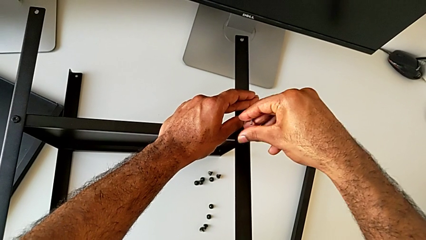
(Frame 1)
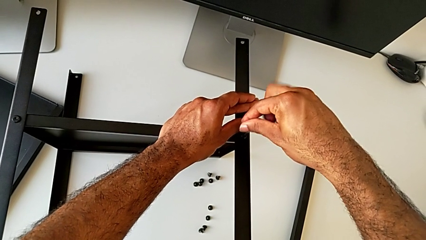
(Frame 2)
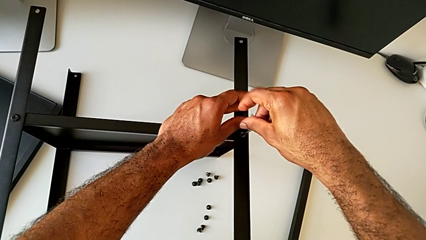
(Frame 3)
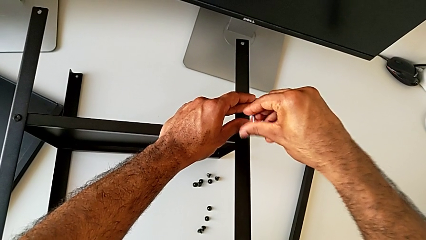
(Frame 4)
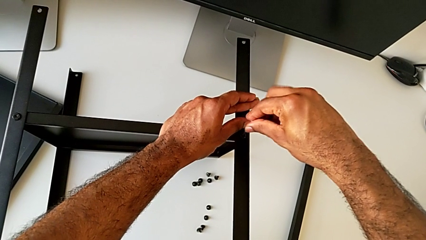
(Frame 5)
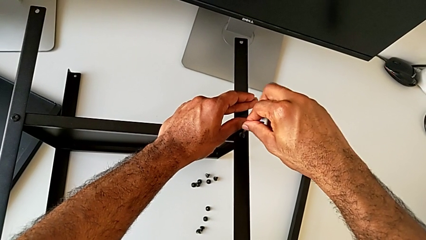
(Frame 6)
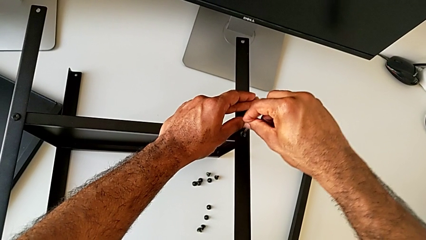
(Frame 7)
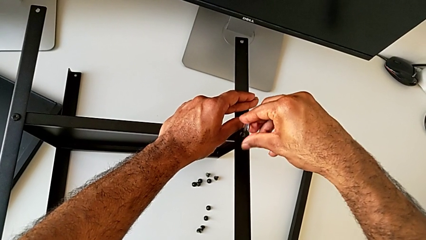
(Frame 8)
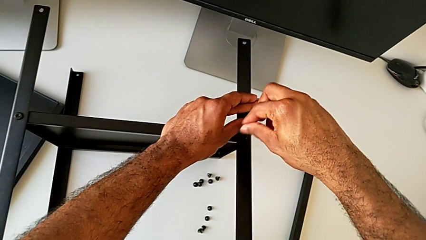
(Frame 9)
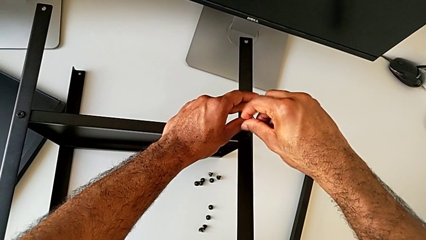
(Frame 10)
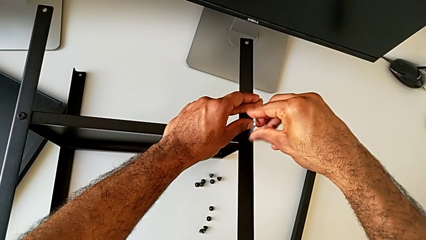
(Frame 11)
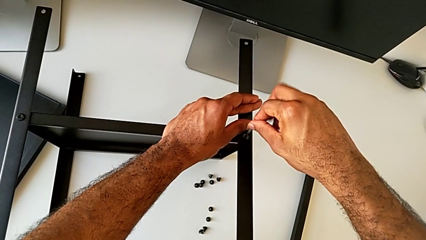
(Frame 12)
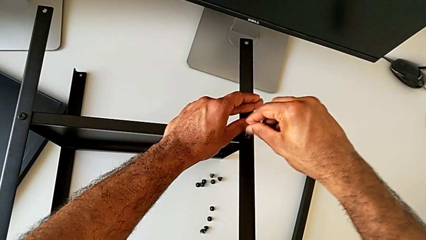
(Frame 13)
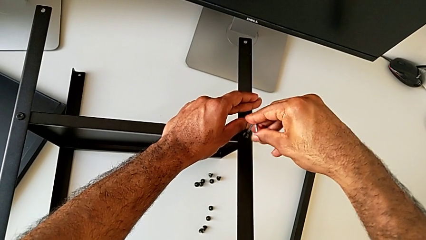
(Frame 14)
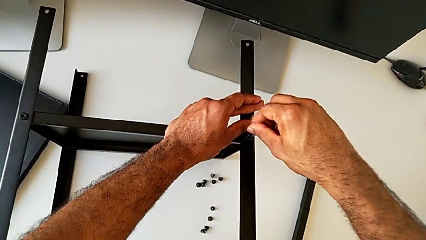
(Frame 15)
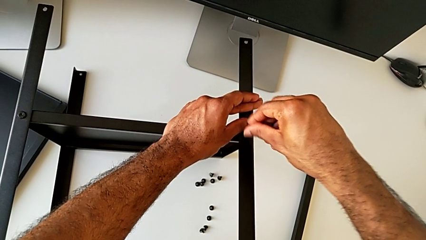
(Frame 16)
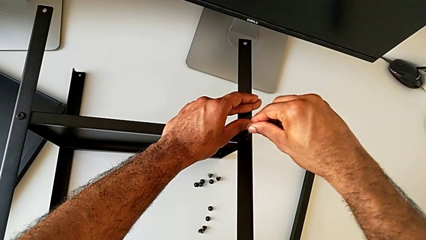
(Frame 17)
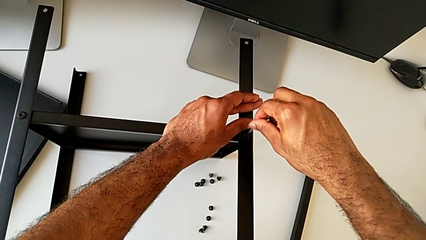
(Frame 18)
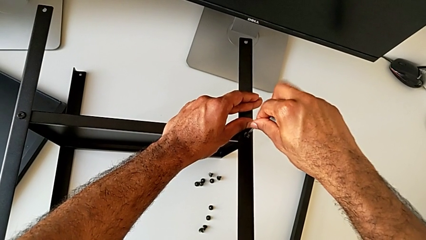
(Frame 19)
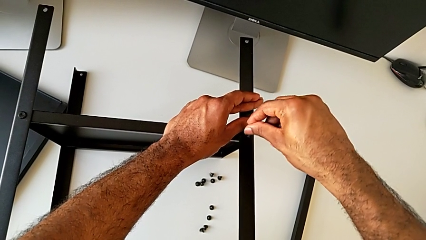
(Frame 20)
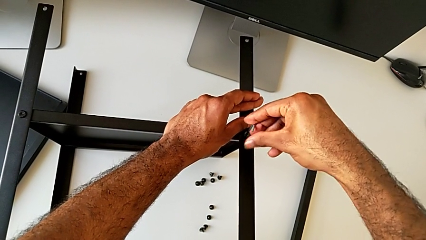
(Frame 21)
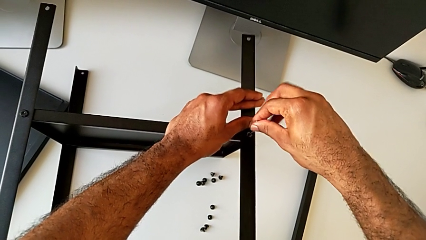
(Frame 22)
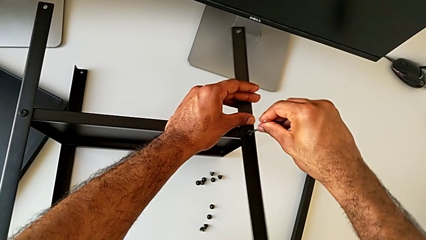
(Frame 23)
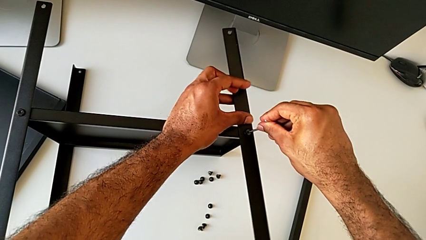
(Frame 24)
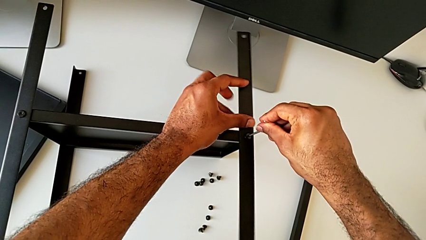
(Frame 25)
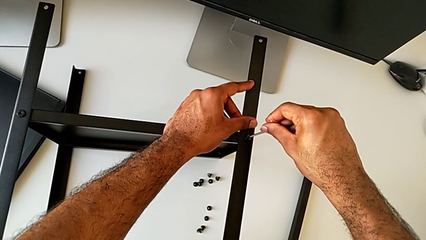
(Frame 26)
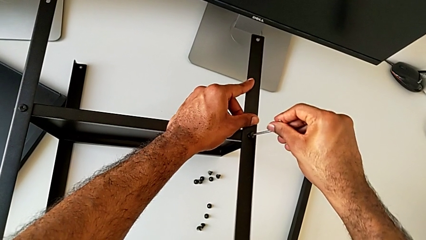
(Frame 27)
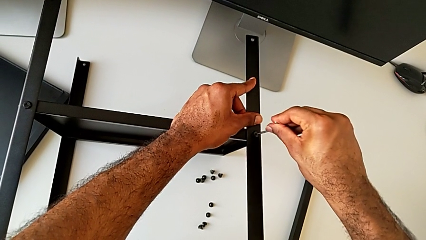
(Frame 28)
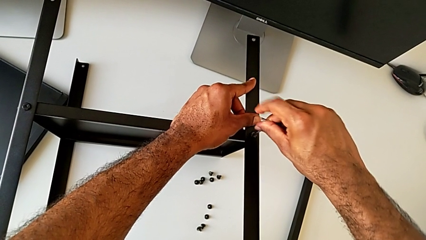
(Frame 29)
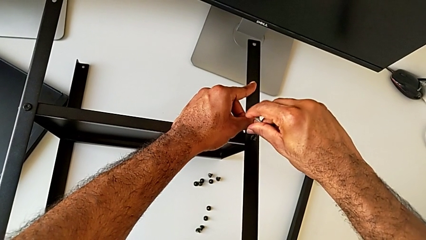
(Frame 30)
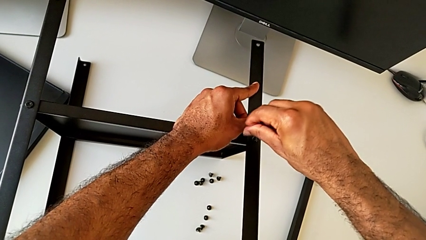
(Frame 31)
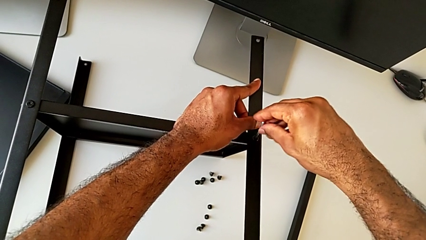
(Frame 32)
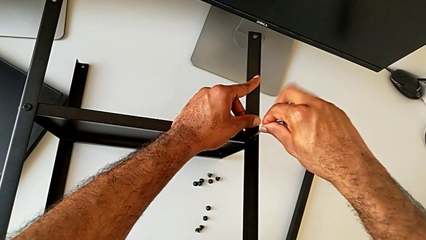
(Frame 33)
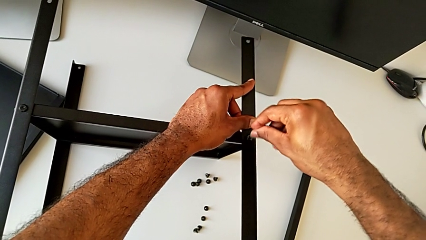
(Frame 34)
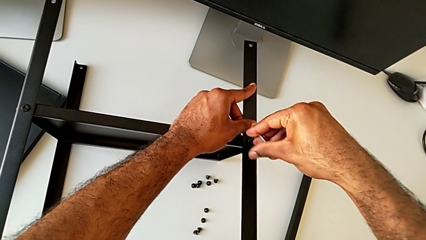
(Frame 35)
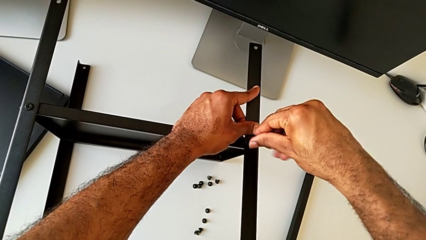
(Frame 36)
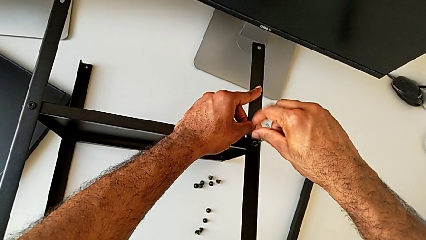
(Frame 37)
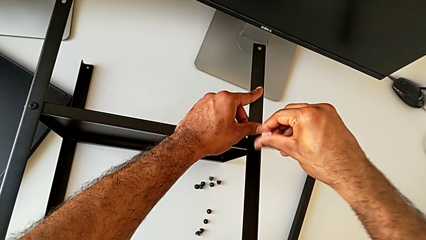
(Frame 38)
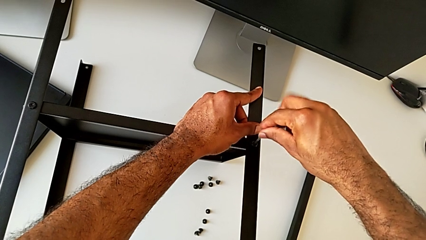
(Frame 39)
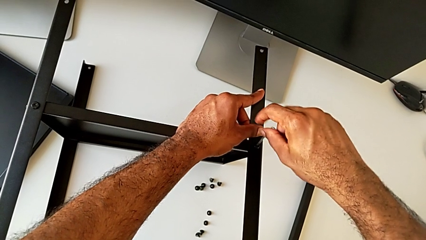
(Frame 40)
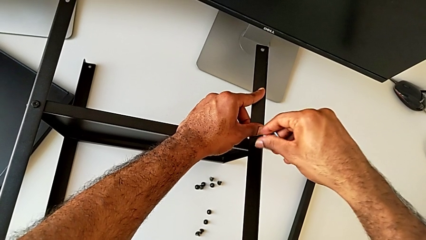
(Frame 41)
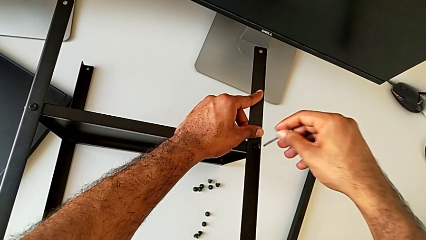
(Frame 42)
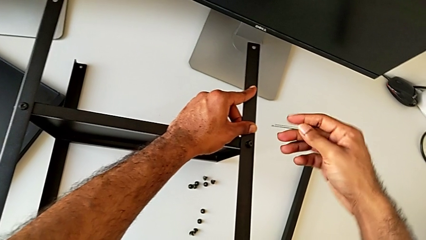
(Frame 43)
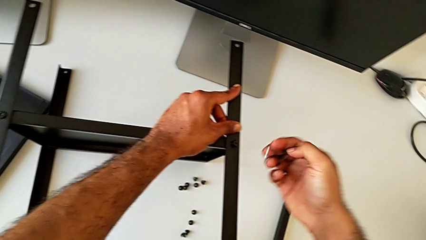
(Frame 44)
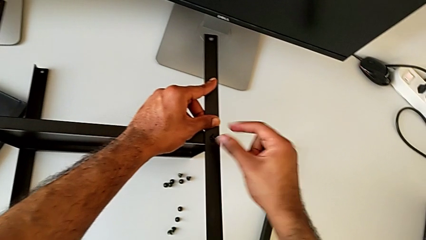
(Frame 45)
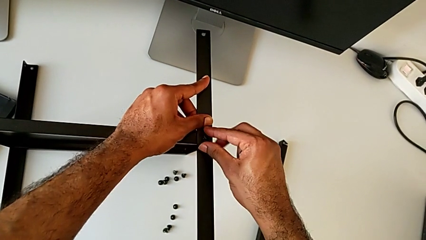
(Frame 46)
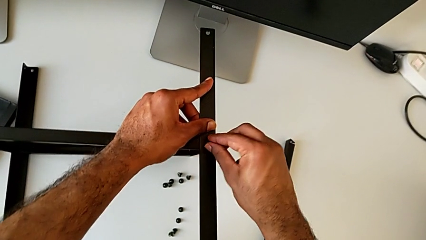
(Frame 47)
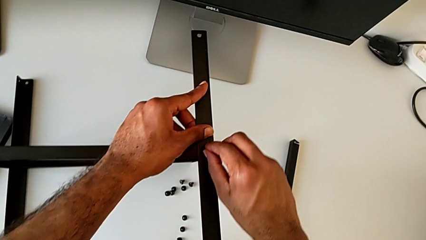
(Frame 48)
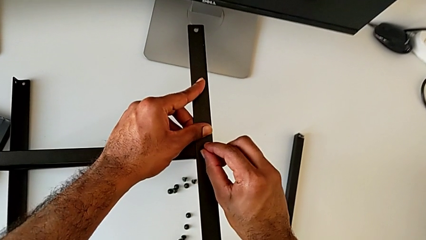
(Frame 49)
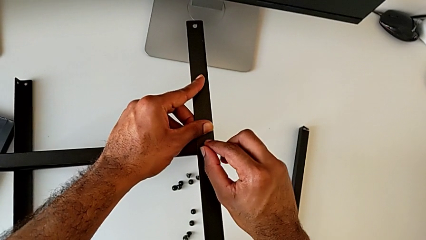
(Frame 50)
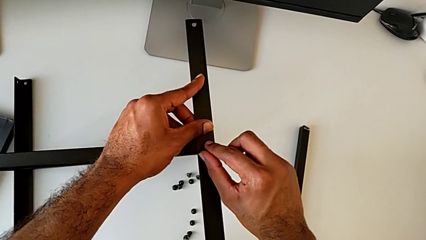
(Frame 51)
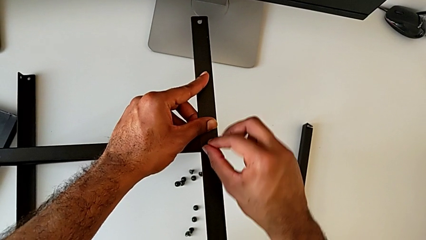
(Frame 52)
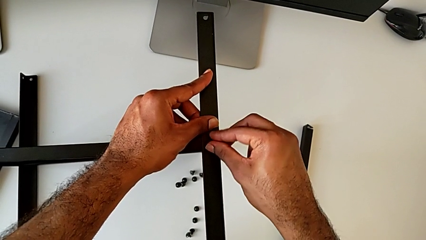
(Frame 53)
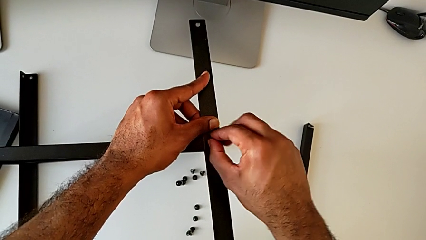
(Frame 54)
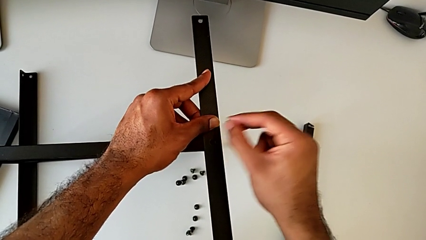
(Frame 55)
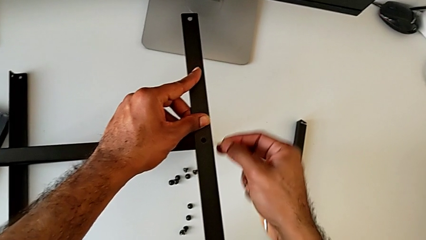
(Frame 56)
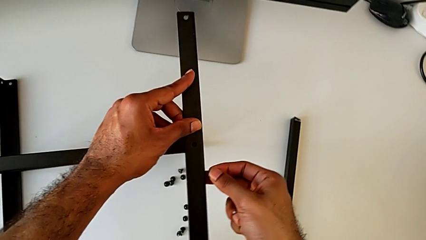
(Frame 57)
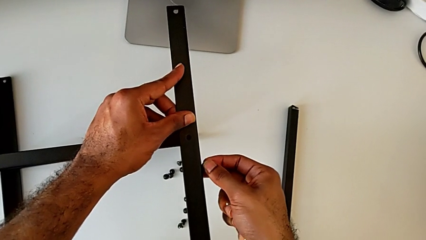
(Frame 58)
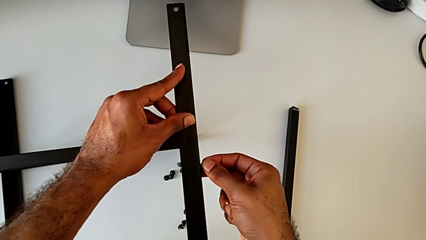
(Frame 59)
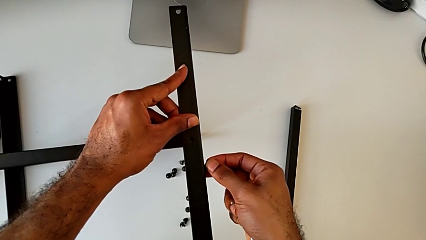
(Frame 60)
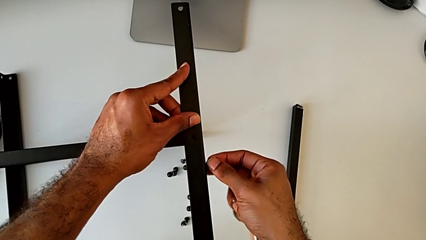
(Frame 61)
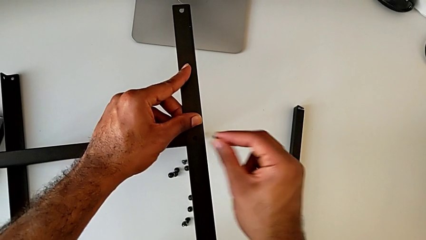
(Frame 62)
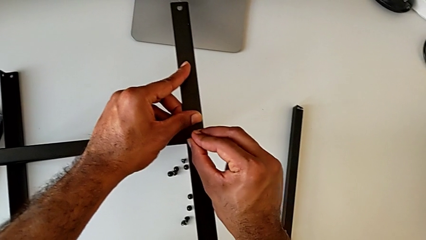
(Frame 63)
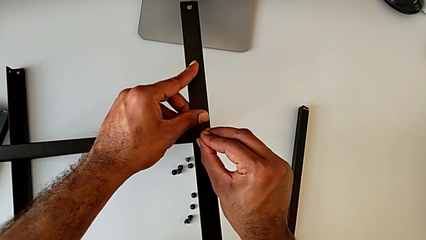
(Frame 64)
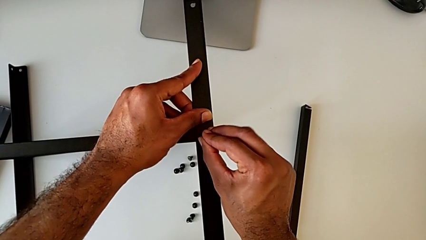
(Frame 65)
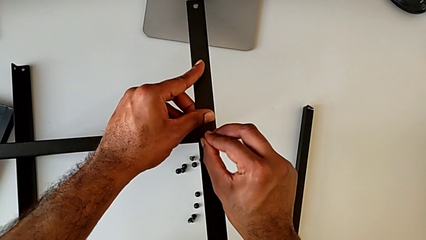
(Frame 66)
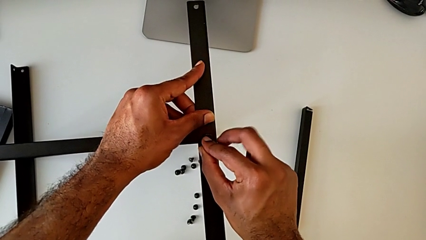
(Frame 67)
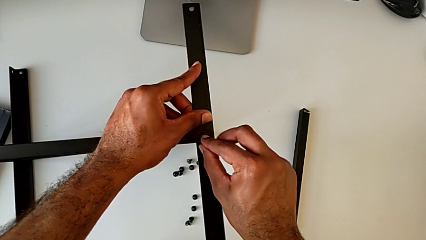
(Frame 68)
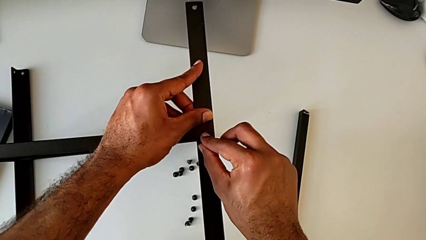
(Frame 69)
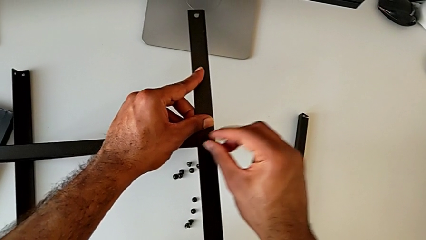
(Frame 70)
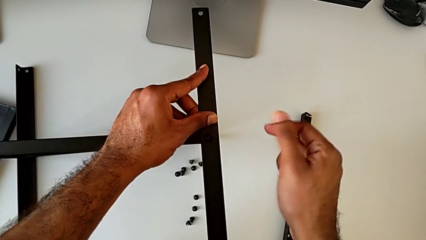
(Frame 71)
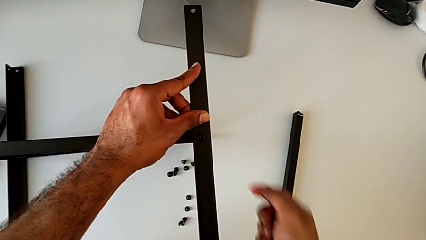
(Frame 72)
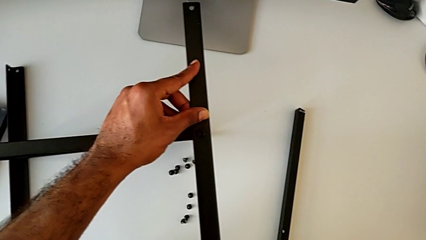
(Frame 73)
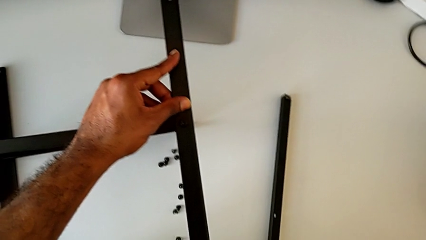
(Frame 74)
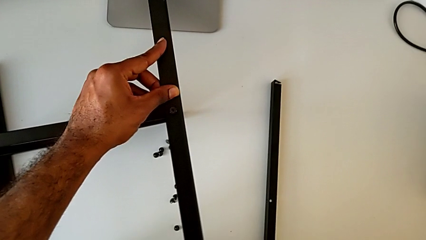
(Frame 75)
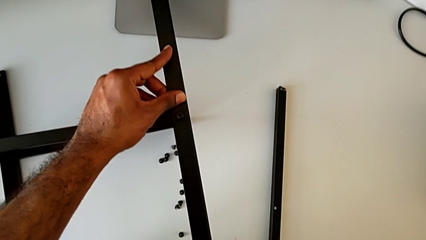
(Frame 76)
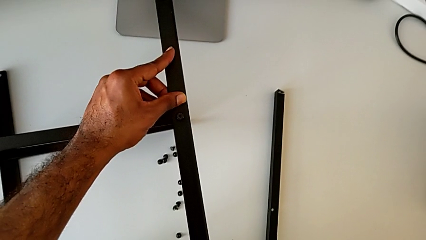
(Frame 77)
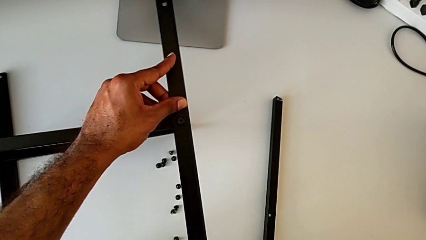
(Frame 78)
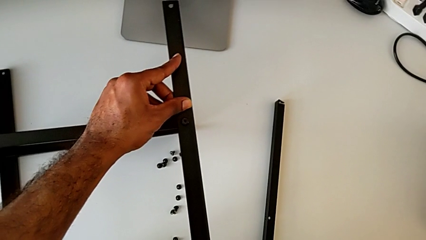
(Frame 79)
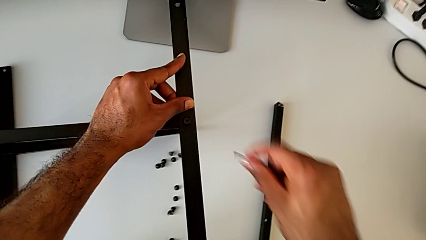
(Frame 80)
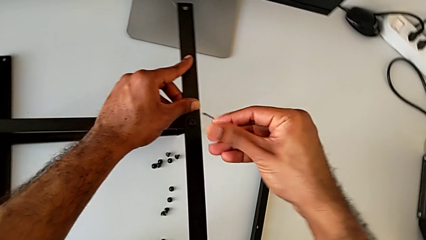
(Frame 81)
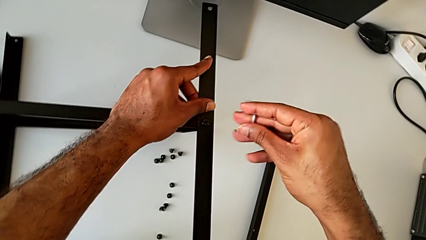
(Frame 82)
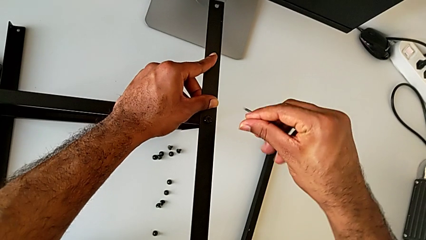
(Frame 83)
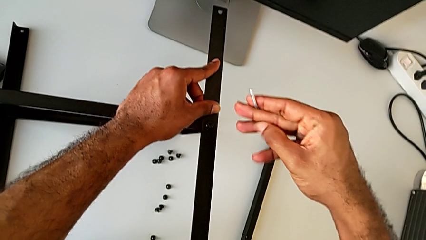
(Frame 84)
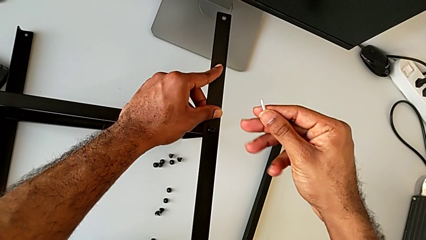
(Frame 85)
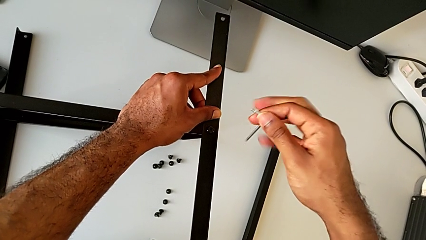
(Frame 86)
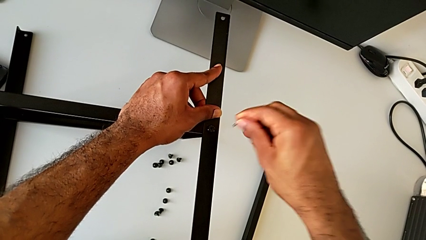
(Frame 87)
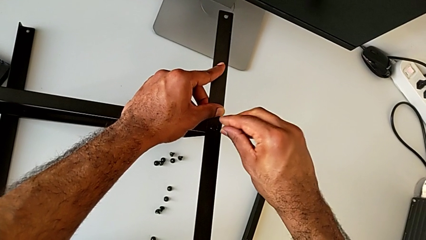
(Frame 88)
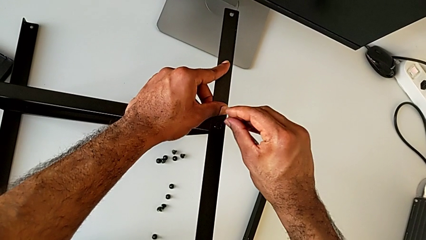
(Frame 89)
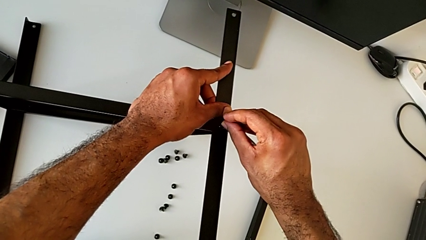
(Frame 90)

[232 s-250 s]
The camera wearer is attempting to screw the third leg of the bottom tray. They keep screwing the hex socket head, withdraw the Allen wrench, insert the hex socket head, withdraw it, align the leg, insert the hex socket head and insert the Allen wrench.
